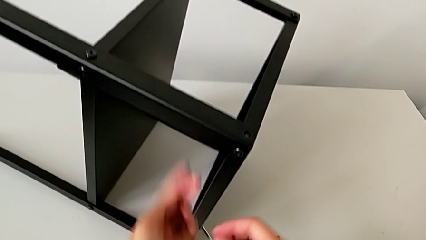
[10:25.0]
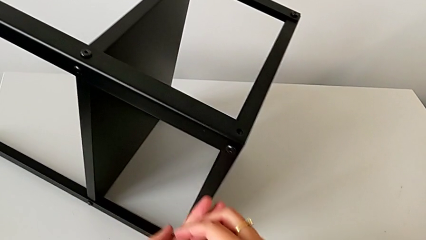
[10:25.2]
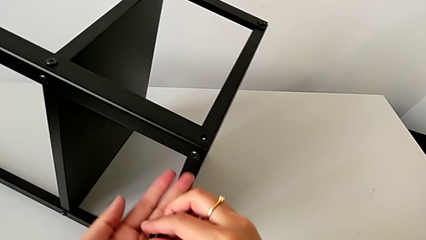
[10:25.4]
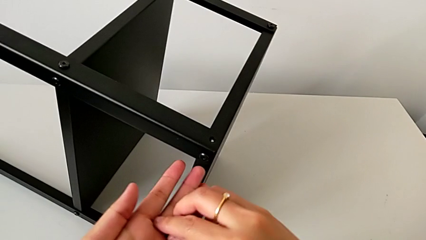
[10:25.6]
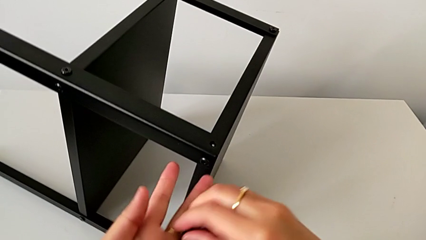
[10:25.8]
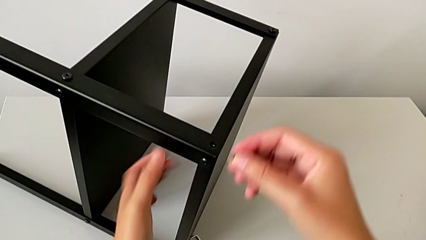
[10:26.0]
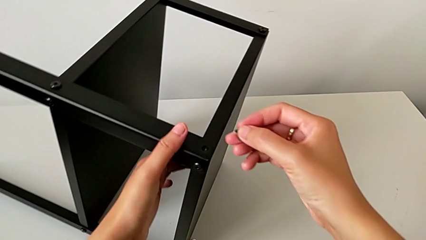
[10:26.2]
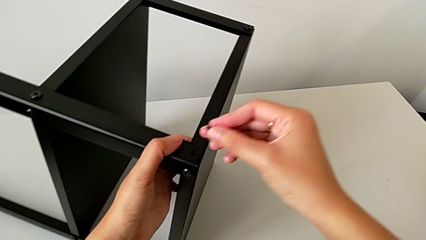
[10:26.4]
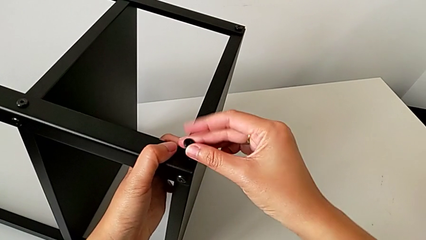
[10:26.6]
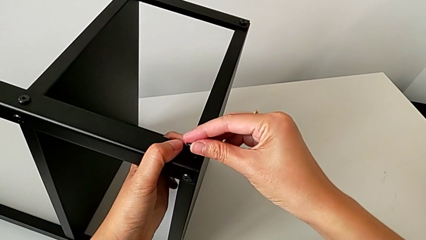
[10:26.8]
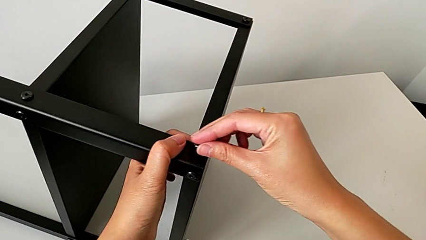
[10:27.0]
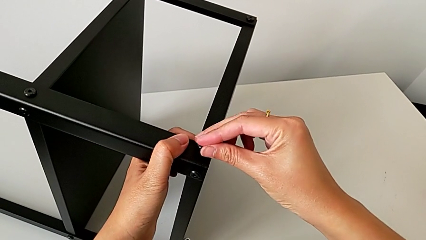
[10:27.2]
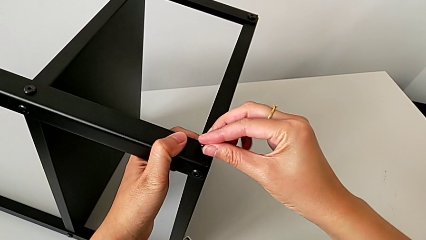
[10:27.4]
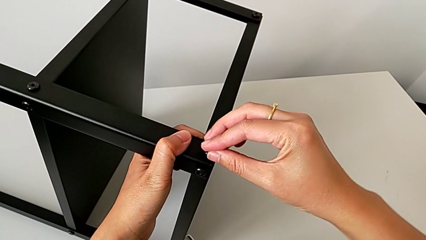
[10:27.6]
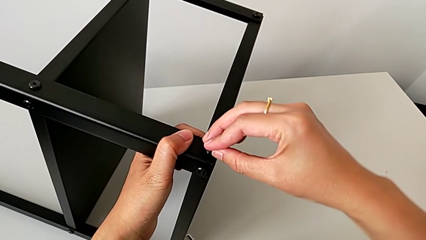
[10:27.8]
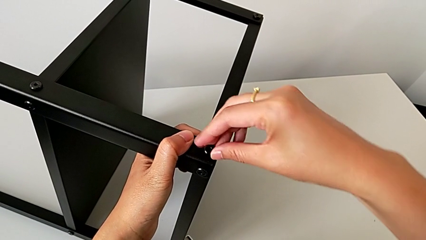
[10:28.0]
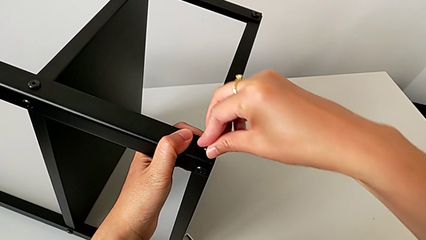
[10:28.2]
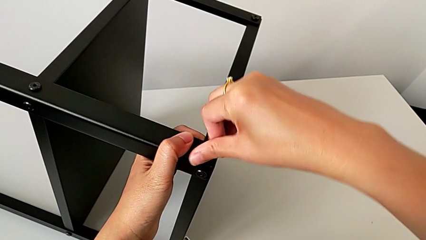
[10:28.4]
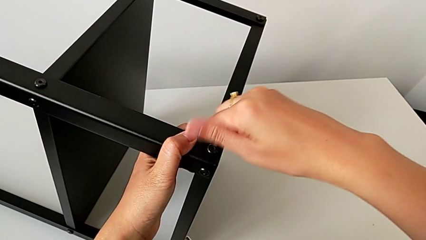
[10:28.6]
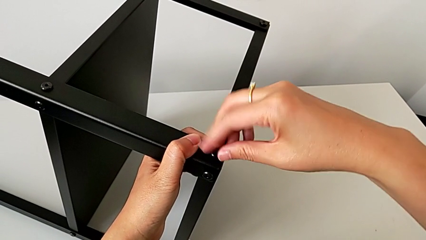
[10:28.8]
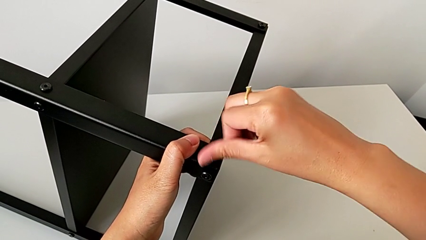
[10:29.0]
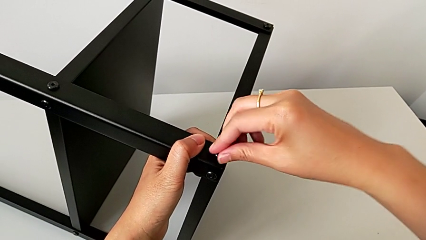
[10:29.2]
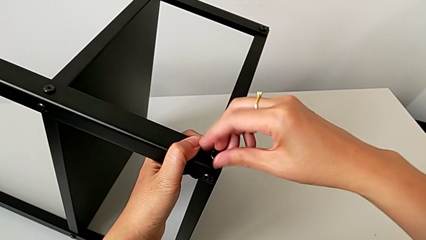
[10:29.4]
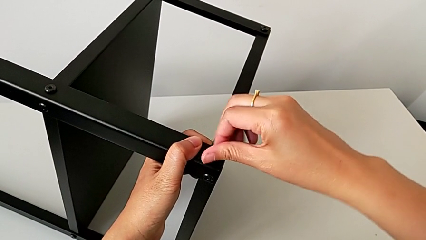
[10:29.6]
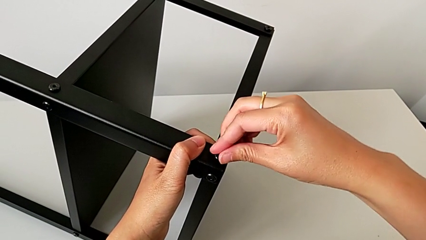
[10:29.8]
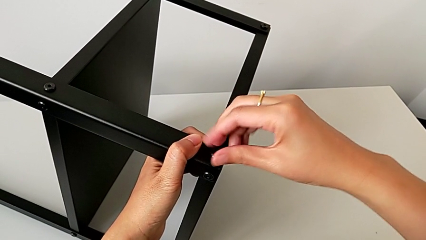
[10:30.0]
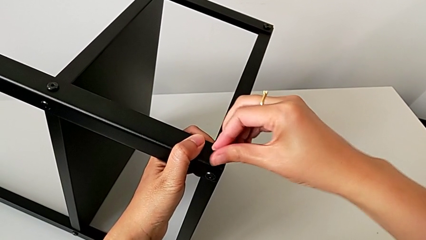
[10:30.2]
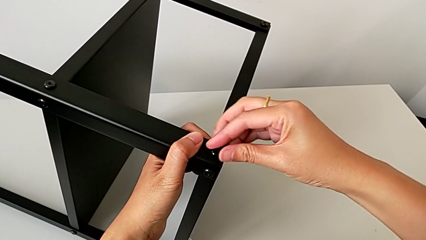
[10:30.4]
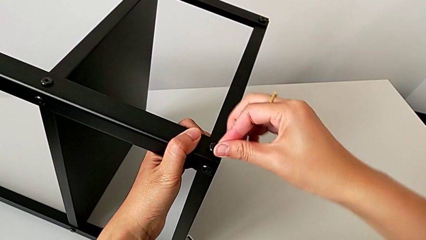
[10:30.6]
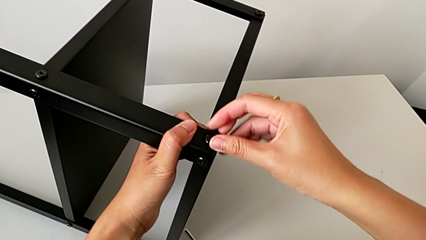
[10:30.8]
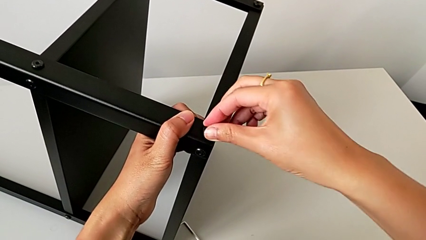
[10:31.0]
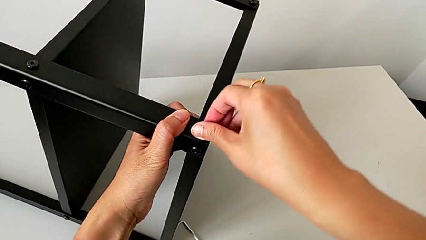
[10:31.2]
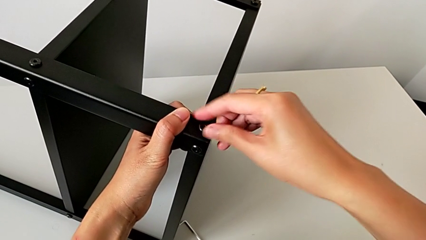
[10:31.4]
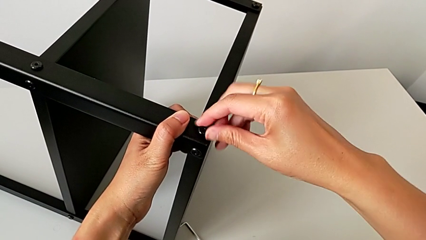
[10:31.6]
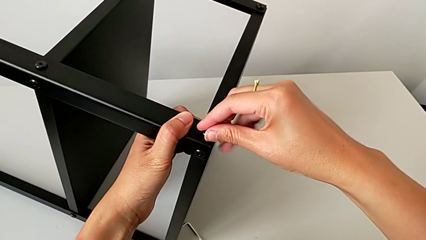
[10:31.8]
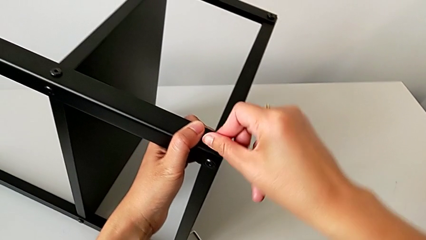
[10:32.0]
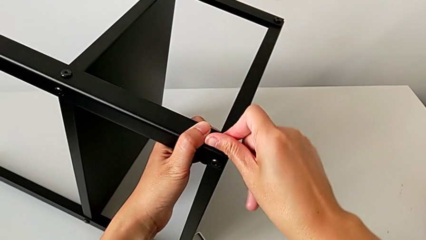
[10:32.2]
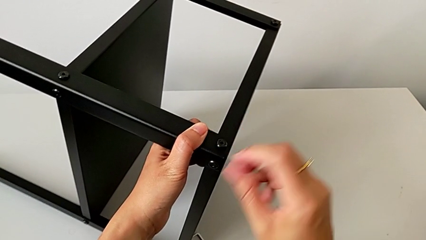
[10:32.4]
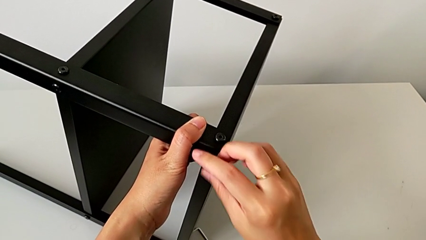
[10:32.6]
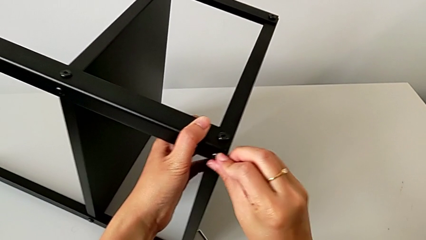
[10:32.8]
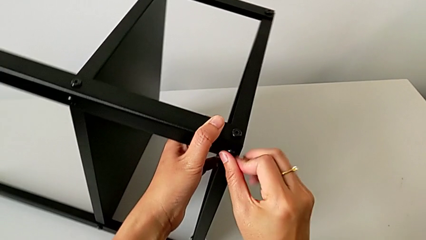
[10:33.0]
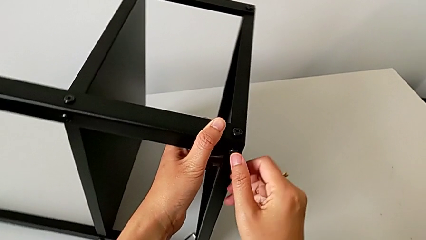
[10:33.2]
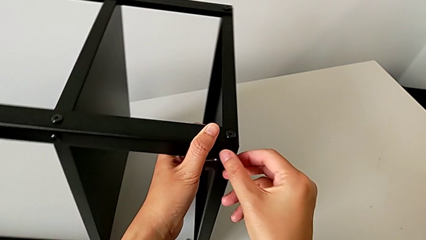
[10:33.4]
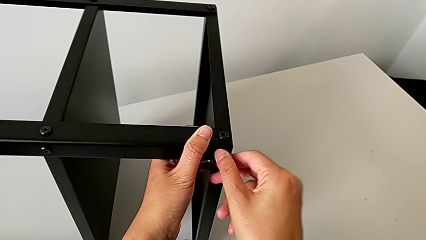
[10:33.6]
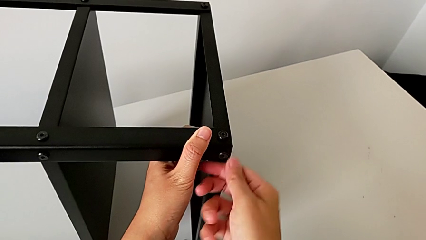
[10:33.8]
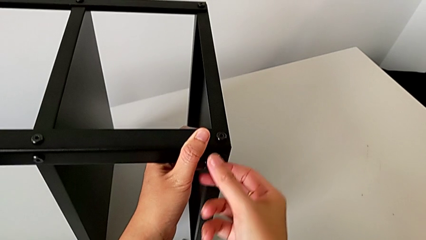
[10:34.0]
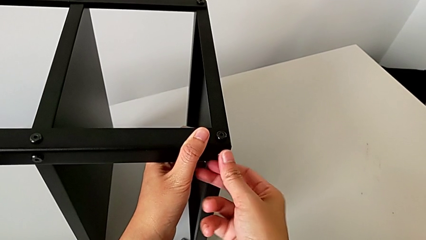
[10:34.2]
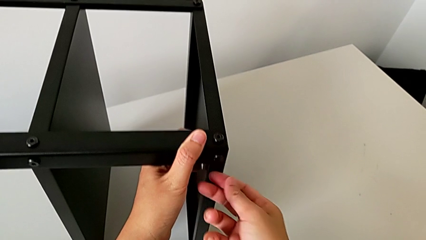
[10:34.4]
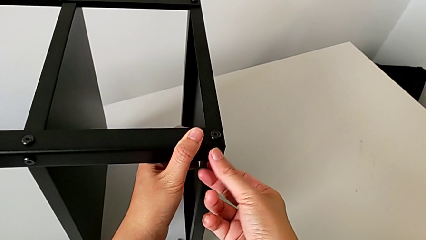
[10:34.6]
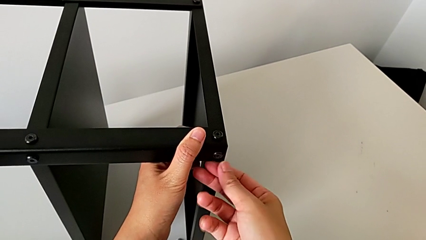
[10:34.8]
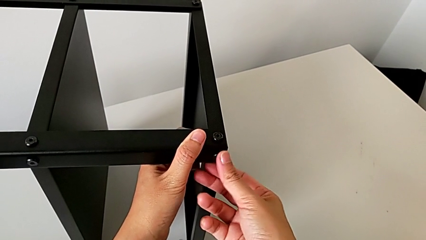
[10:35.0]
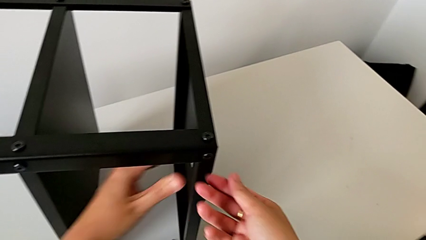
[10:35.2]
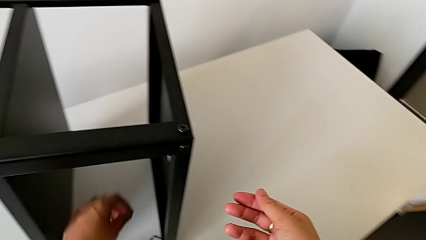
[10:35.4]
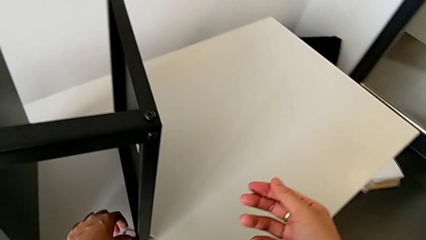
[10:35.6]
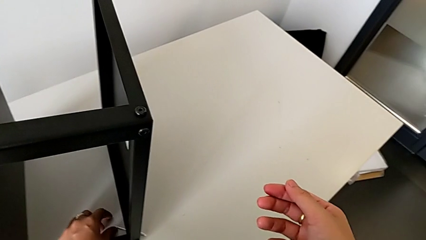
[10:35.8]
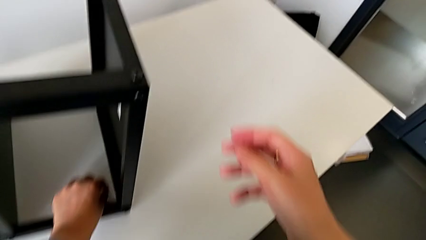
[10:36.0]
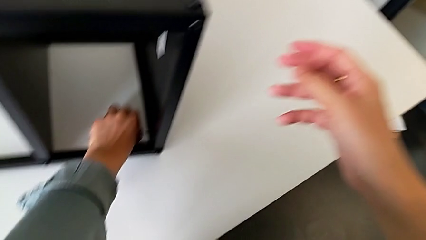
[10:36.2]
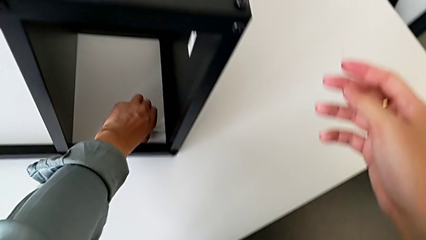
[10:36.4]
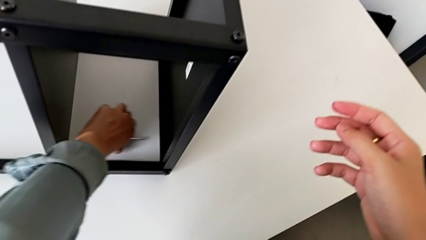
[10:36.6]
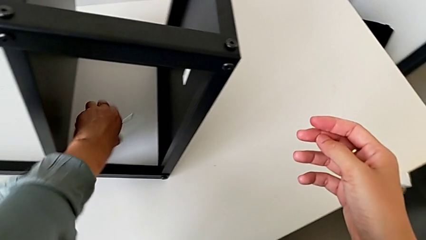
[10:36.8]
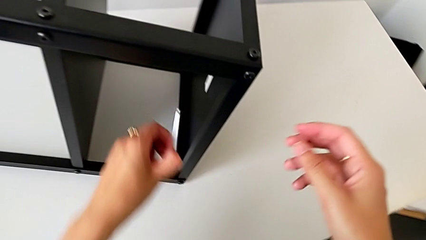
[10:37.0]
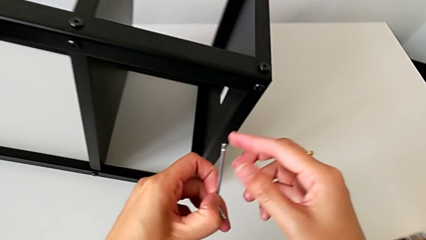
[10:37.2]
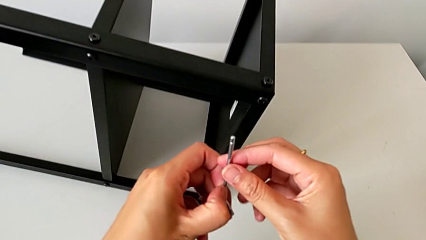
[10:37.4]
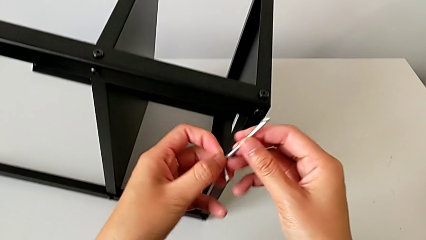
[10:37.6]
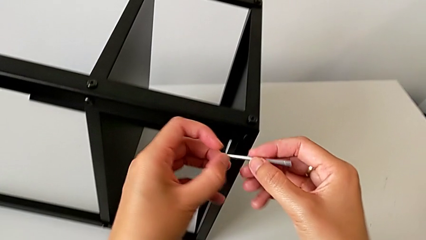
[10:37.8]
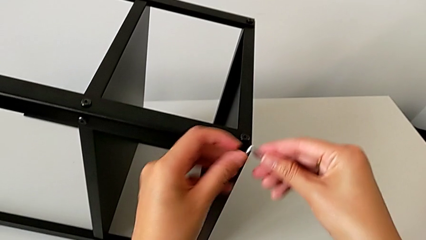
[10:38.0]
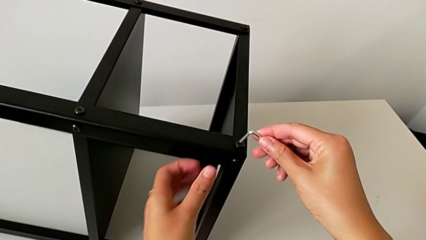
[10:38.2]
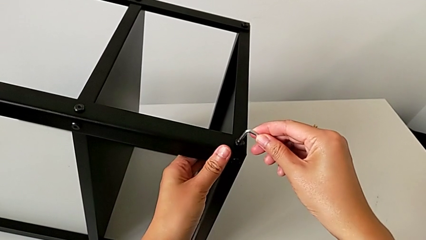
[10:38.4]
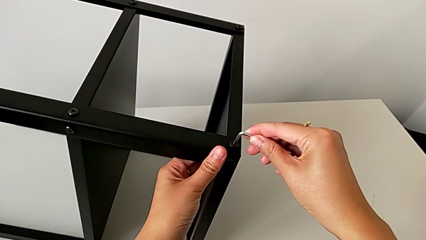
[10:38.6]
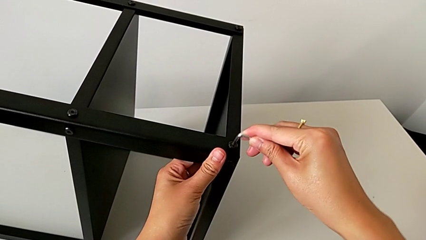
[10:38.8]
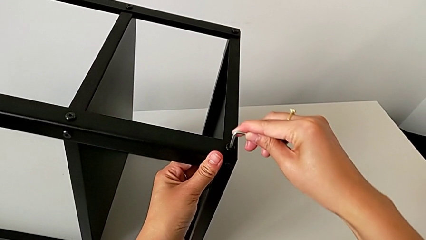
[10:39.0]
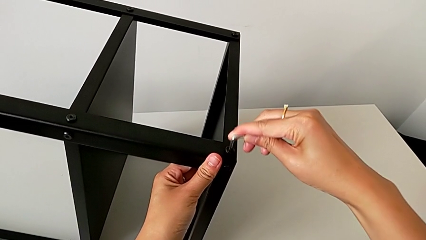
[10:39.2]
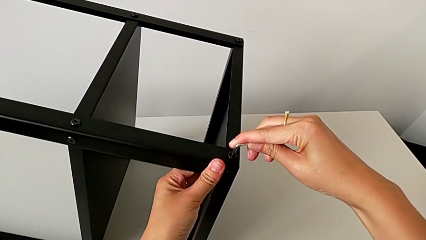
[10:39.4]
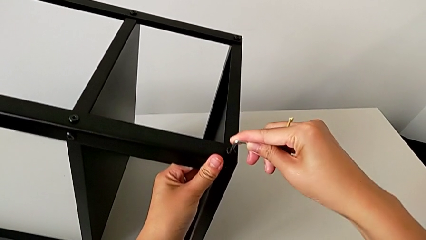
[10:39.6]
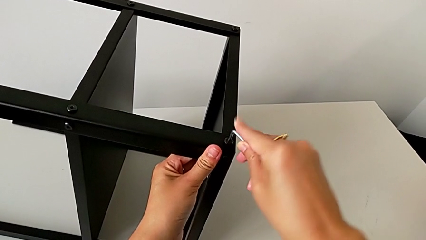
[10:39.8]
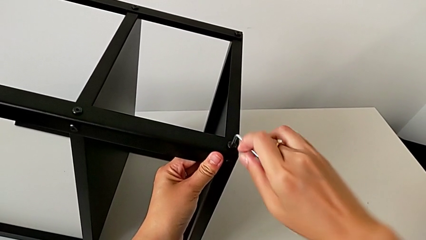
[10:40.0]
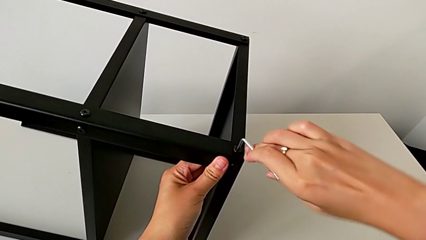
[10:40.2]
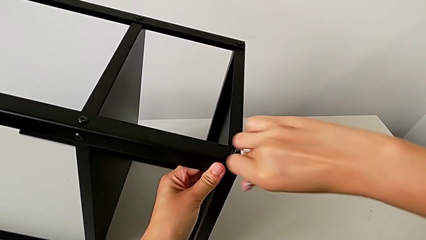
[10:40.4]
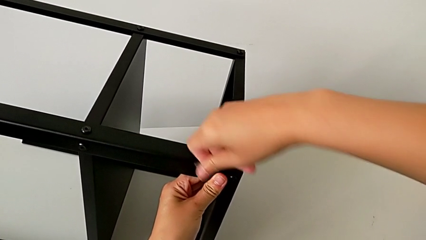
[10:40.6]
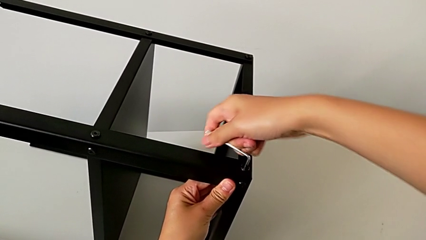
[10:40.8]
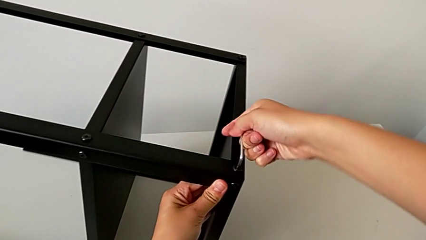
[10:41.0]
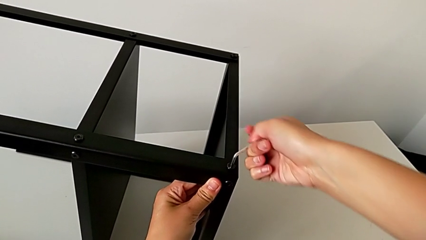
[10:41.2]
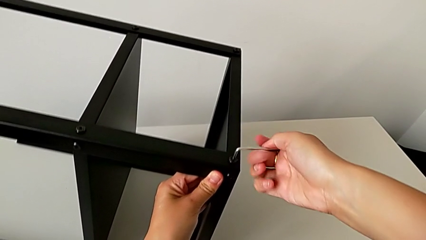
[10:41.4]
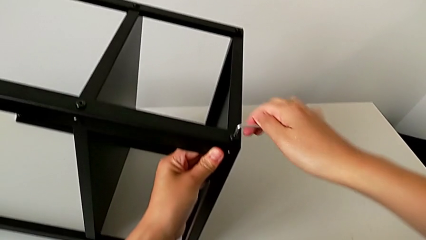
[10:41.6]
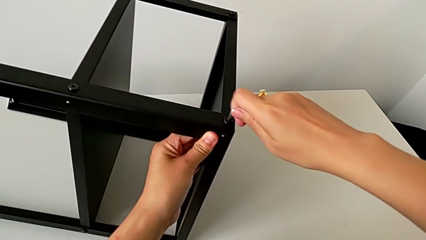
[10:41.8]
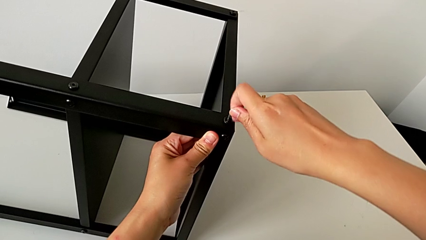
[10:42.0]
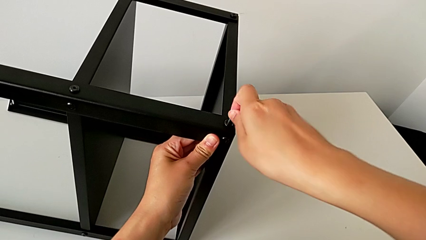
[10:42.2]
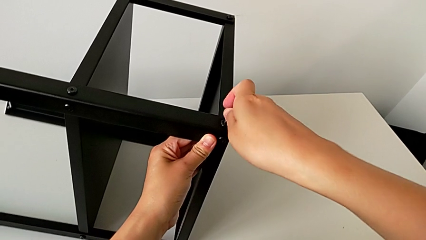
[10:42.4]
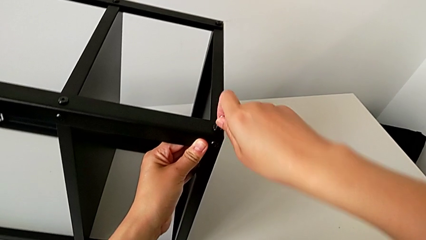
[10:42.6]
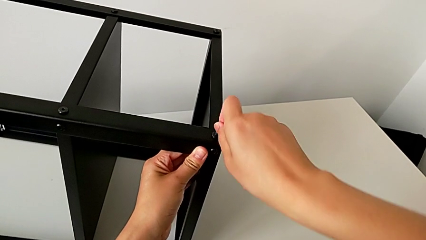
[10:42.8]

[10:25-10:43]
The camera wearer is assembling the fourth leg onto the top tray. They grab the hex socket head with the right hand, approach the nightstand with the left hand, insert the hex socket head and screw it twice. They approach the Allen wrench, grab it with the left hand, grab it with the right hand, rotate it, insert it and screw the hex socket head.
